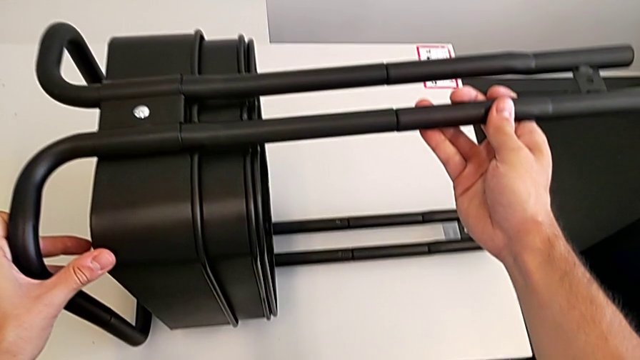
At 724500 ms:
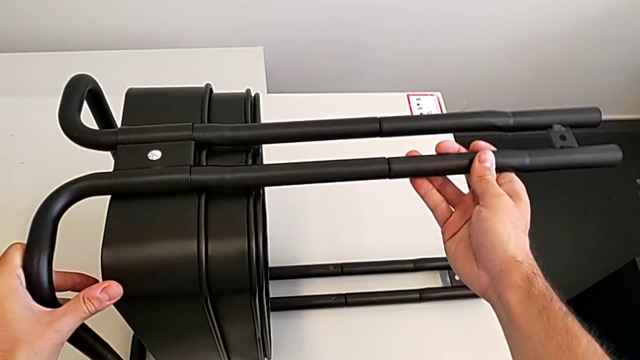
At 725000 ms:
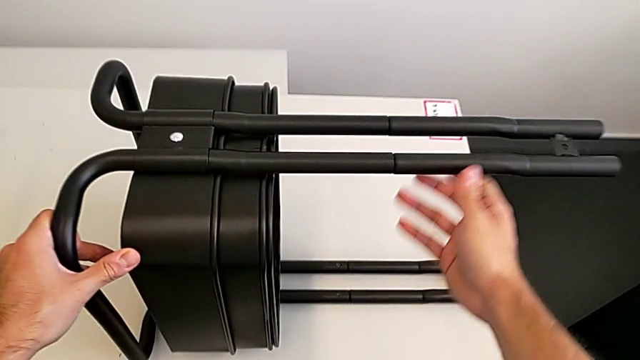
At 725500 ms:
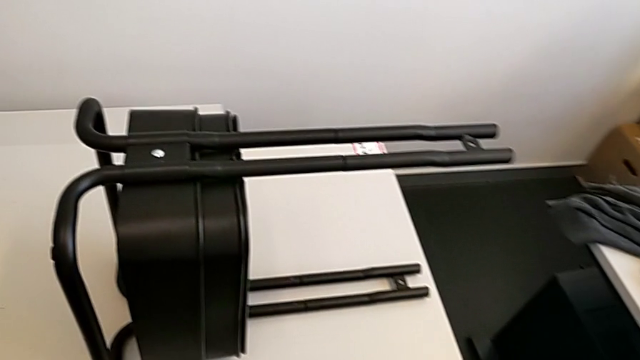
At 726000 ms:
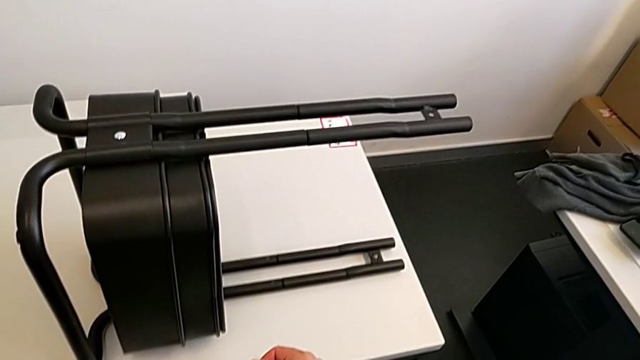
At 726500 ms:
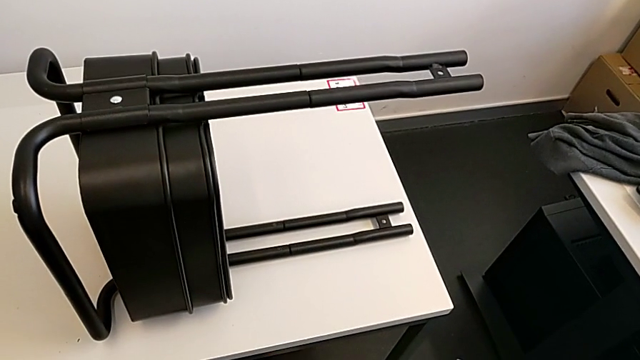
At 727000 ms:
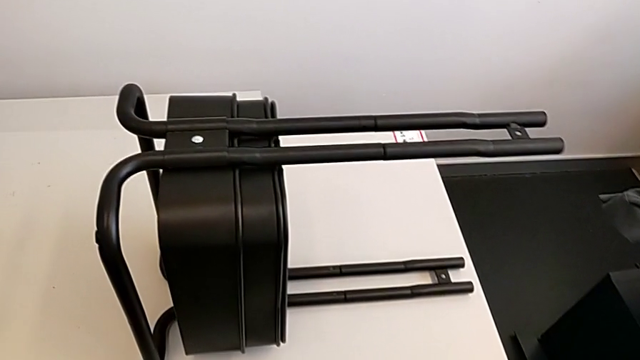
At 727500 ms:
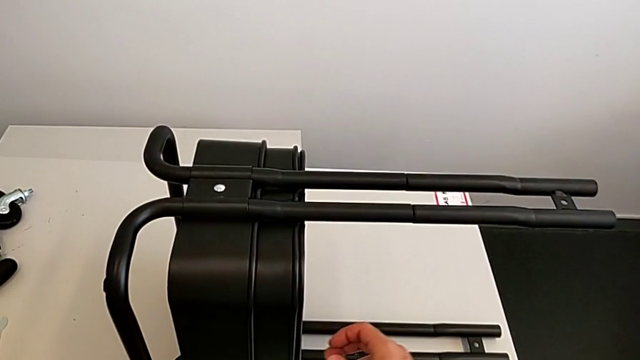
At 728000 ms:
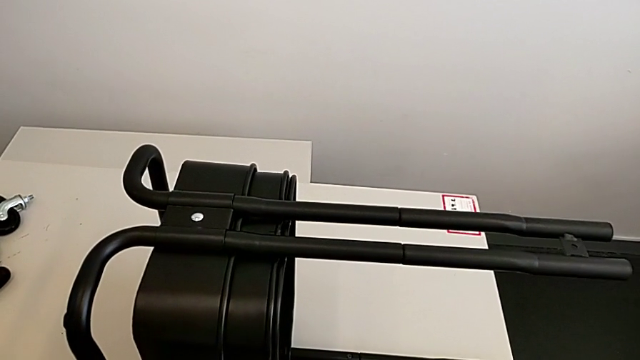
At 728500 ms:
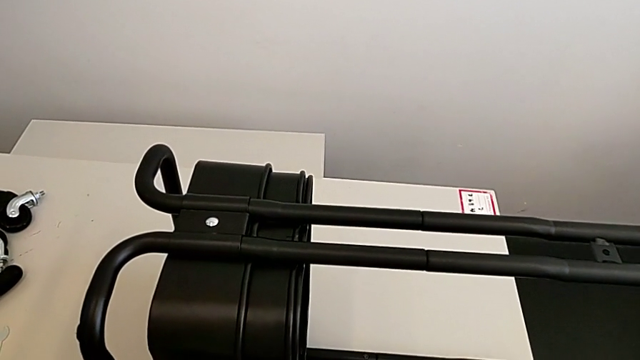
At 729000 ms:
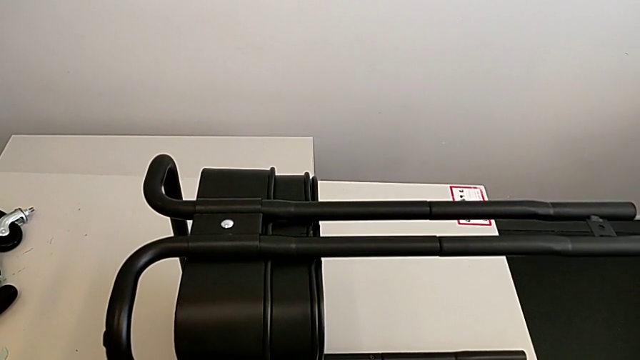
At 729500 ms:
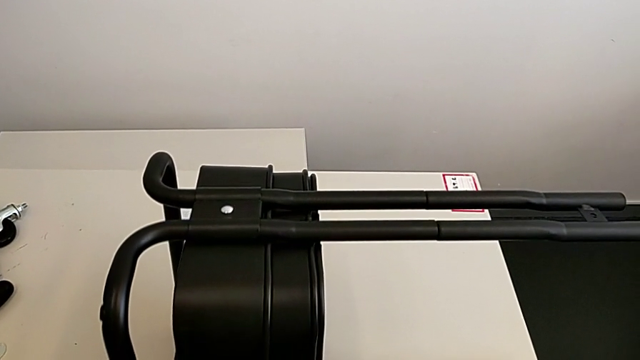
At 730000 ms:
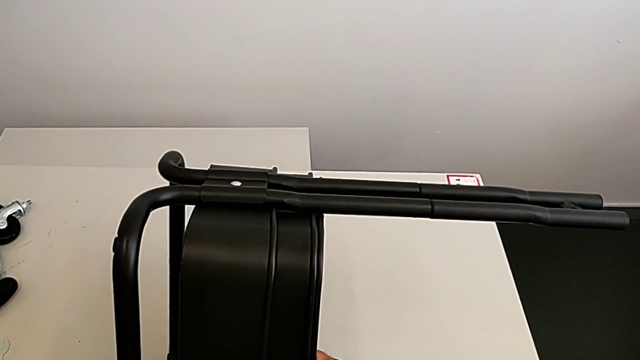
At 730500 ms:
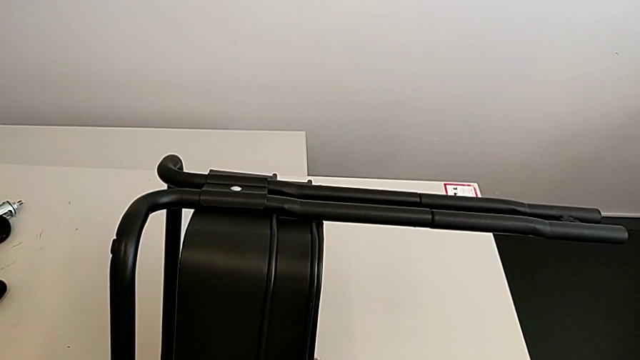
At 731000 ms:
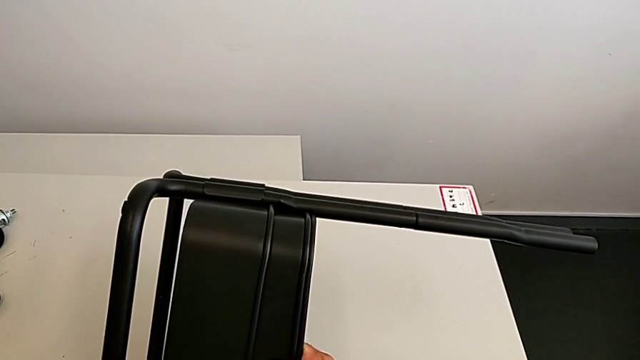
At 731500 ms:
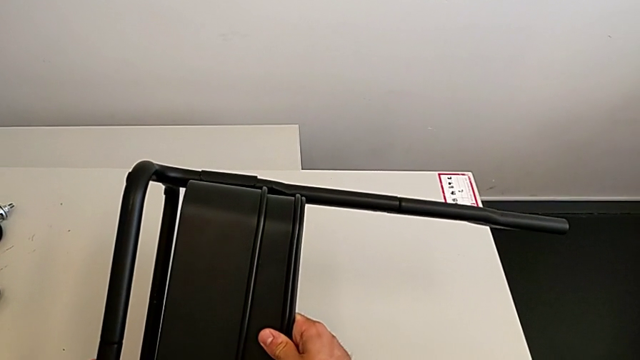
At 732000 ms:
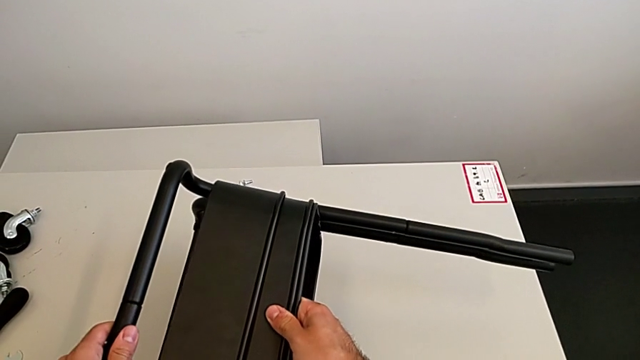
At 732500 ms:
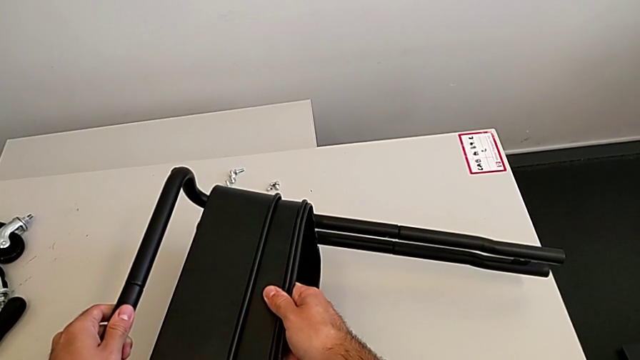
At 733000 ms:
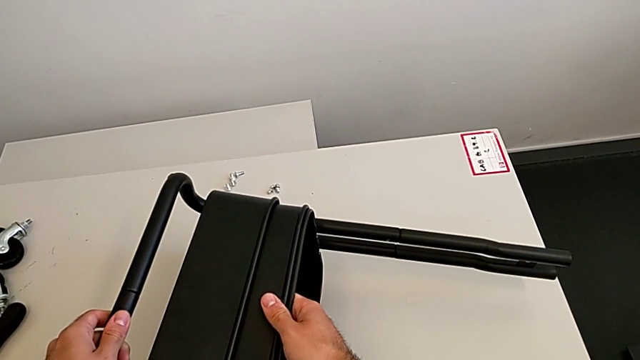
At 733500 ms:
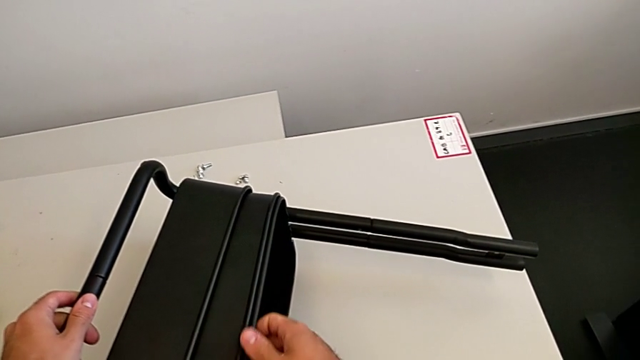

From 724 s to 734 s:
The camera wearer is aligning the two trays. They wrongly rotate the utility cart and flip the grid tray.

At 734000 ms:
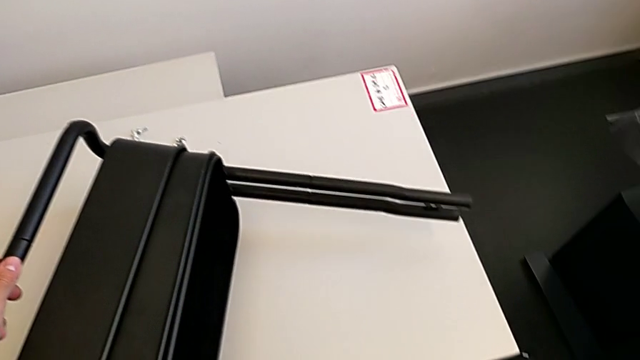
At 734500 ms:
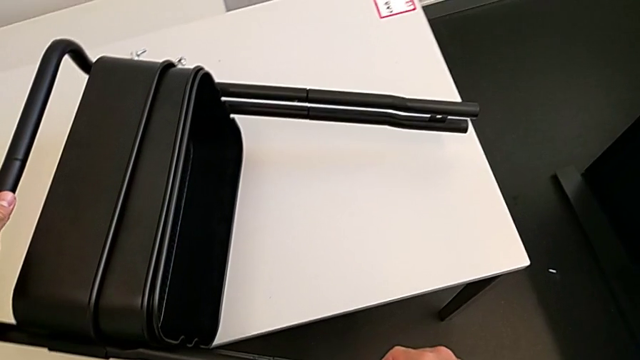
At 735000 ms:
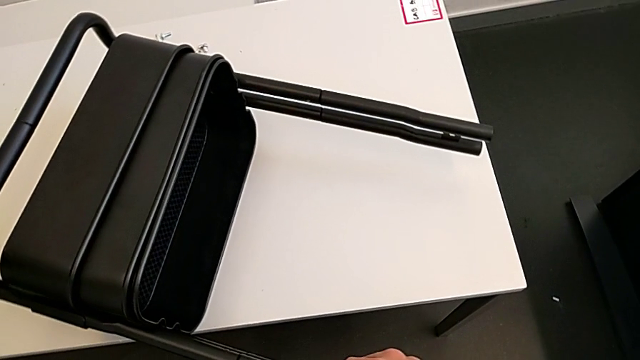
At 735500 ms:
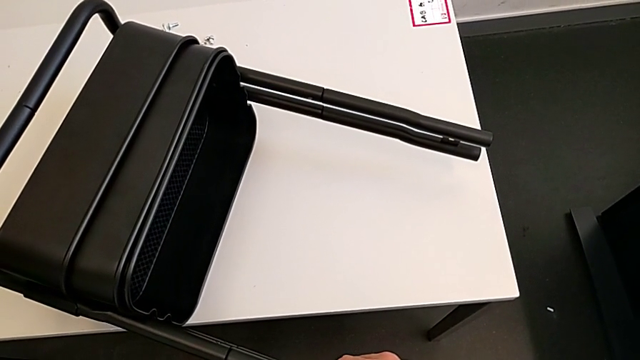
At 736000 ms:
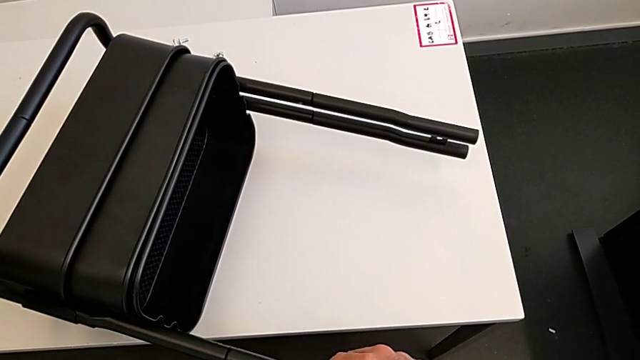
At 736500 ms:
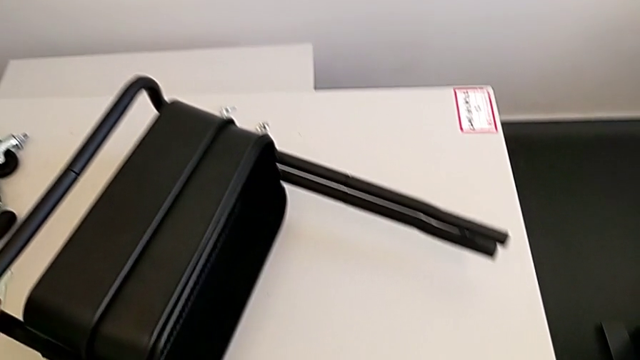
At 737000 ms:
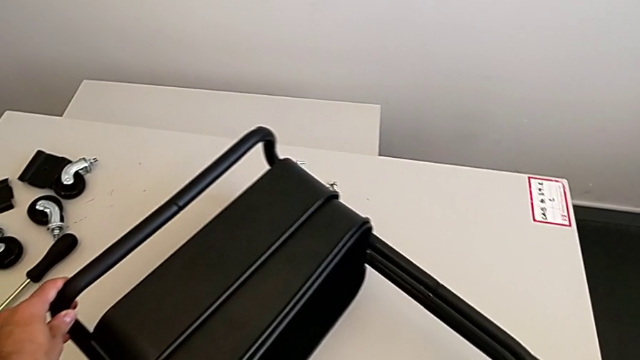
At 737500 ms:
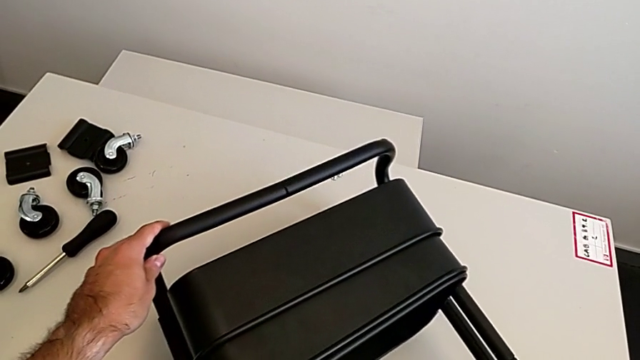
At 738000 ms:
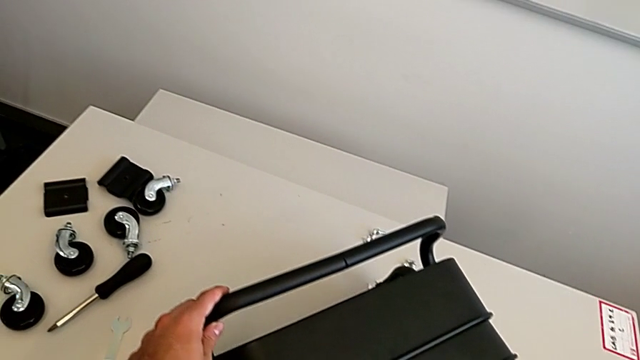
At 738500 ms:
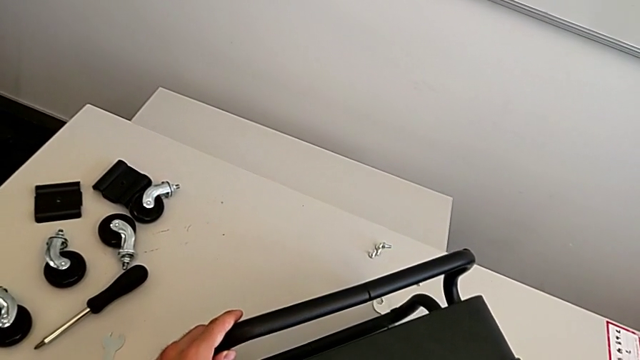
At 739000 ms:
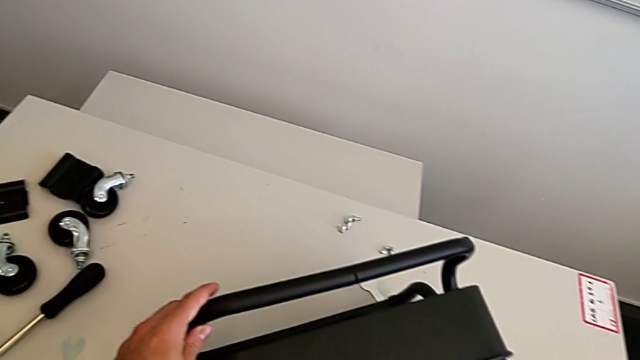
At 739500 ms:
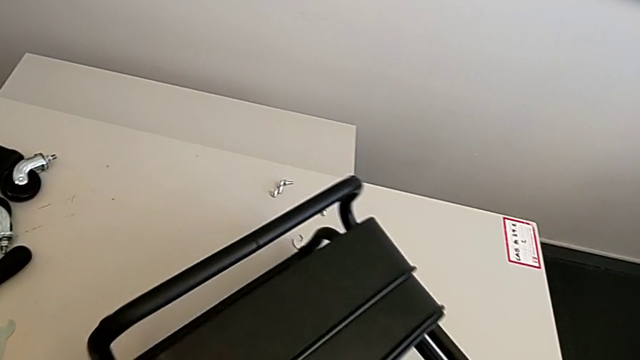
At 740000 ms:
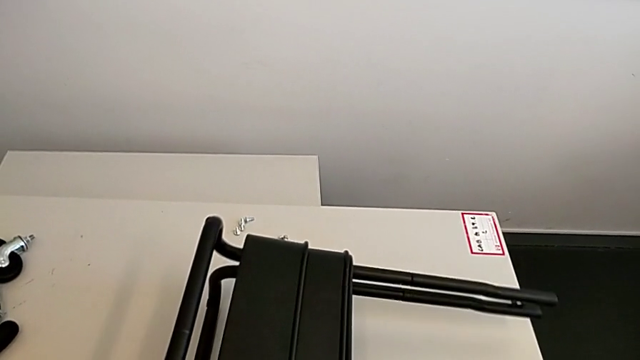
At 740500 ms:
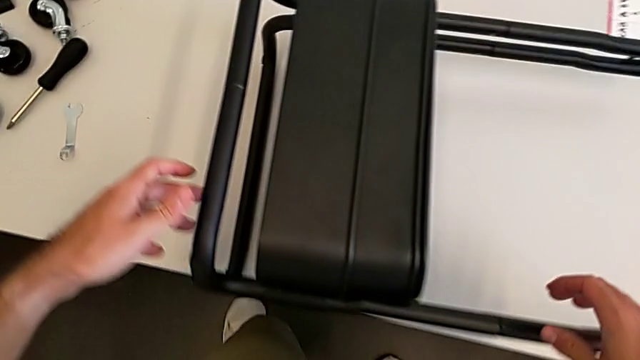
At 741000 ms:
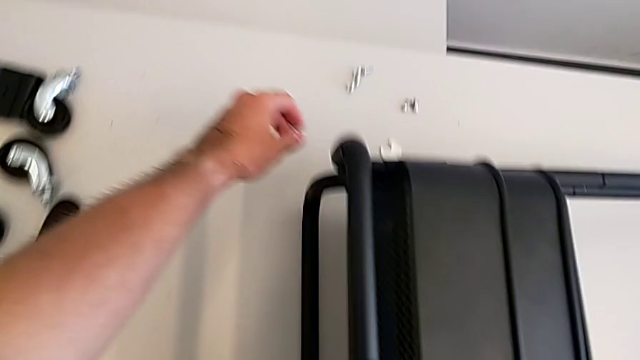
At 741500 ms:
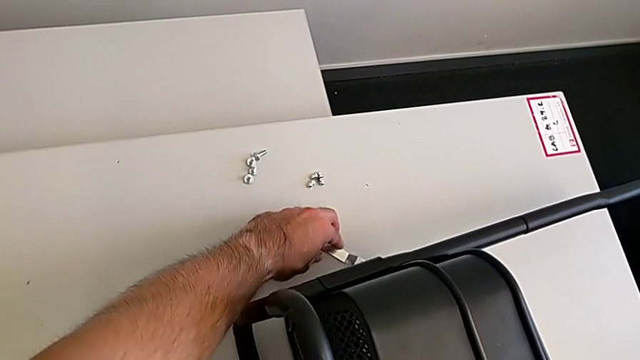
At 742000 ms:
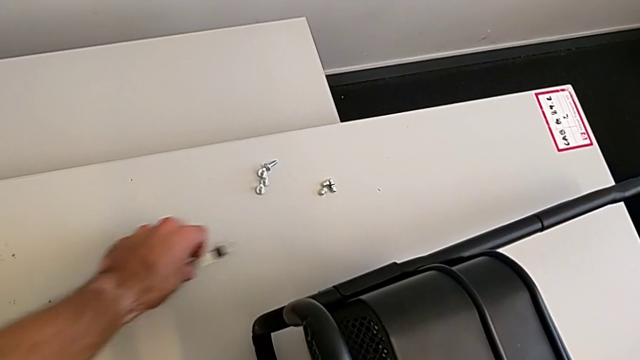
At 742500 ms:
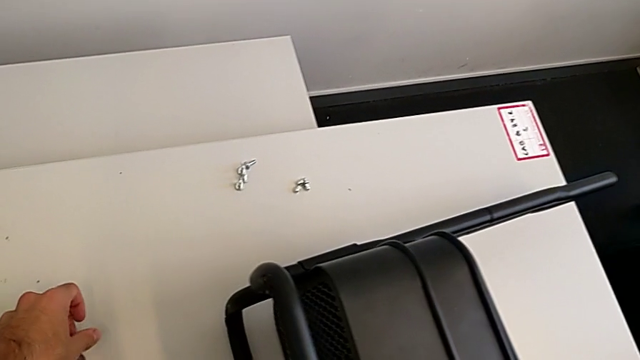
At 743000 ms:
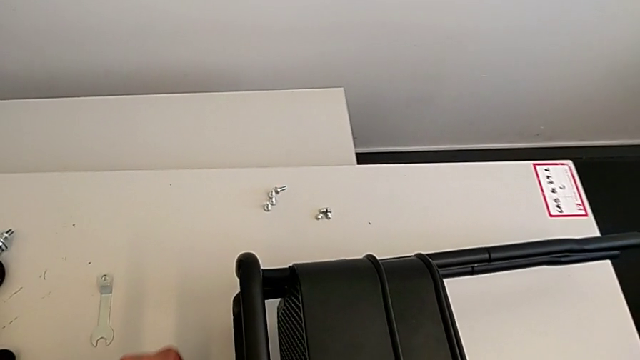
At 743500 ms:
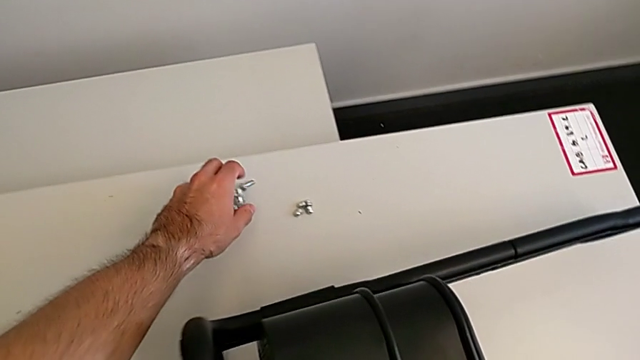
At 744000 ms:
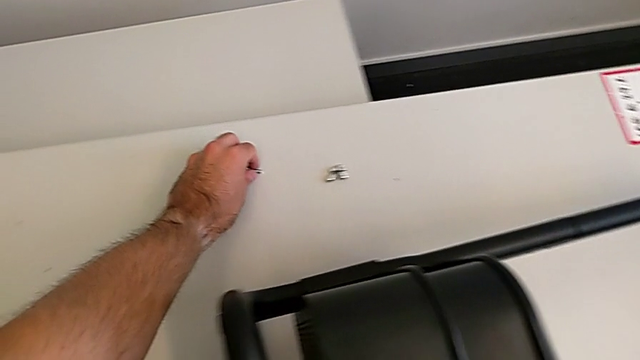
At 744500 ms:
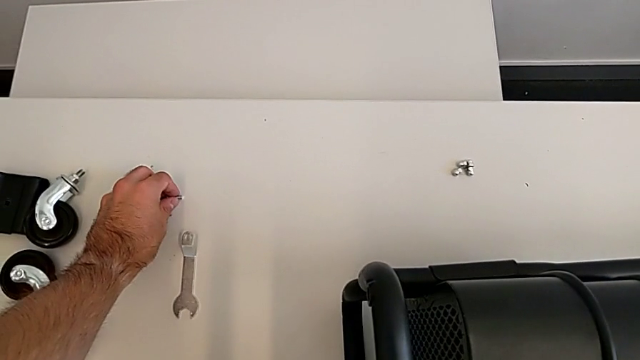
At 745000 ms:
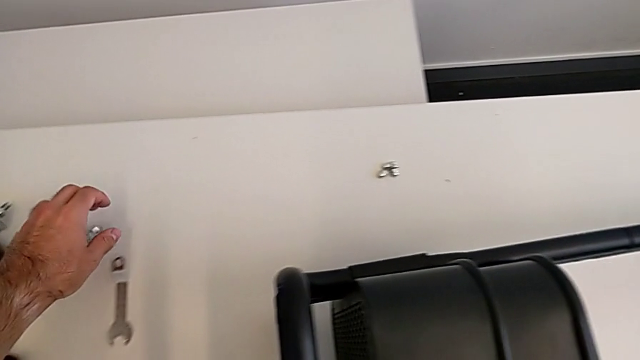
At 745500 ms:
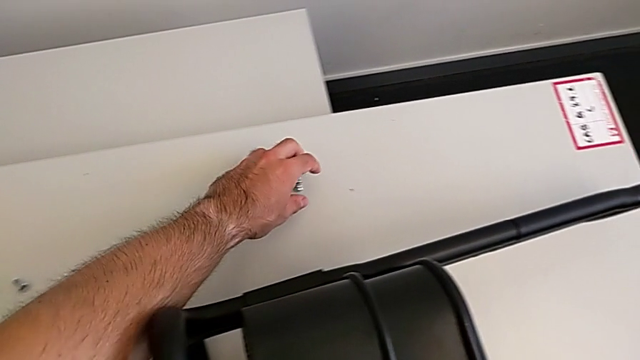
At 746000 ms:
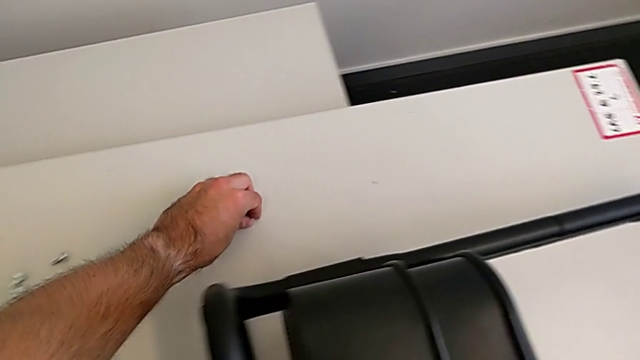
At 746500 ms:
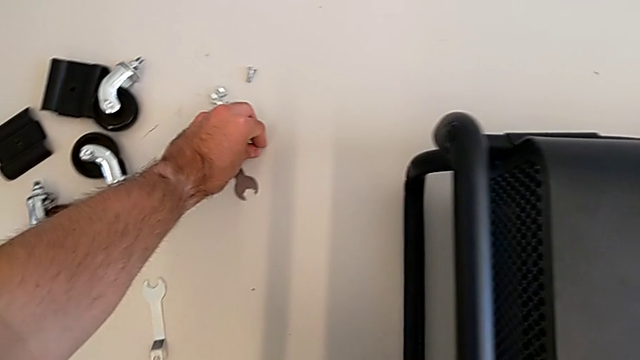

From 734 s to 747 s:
The camera wearer is aligning the two trays. They rotate the grid tray.
